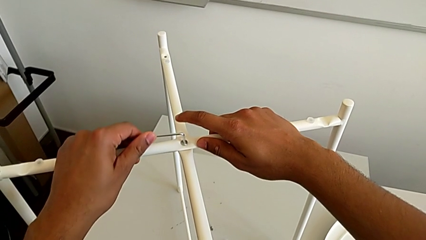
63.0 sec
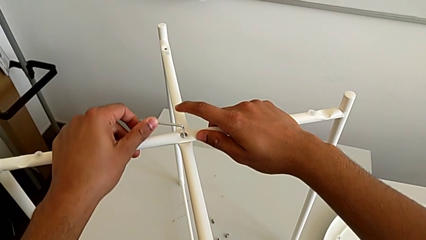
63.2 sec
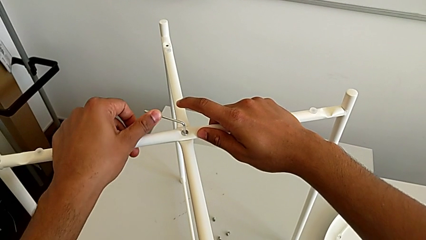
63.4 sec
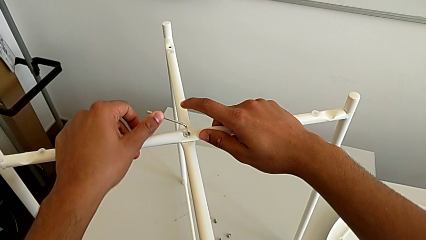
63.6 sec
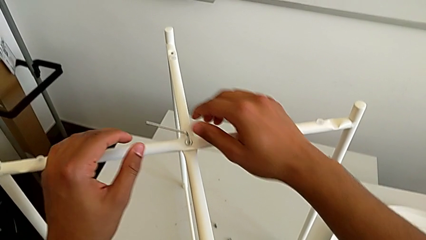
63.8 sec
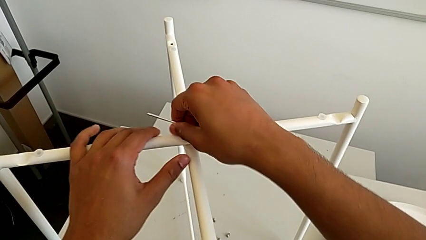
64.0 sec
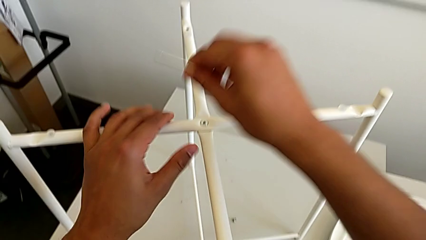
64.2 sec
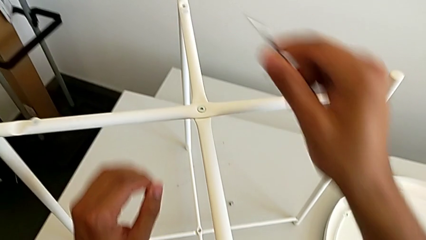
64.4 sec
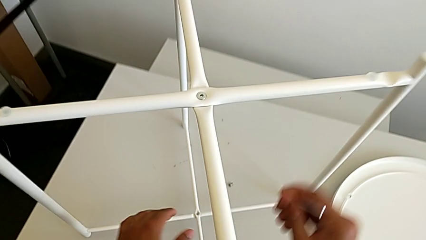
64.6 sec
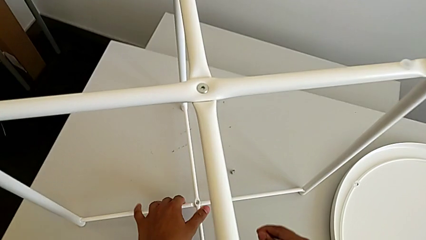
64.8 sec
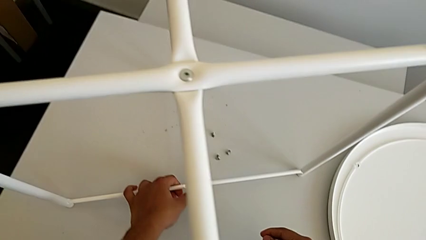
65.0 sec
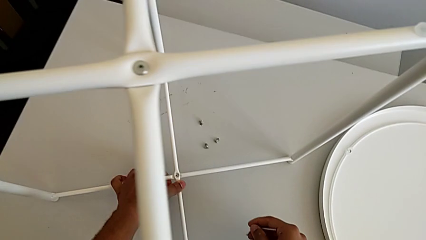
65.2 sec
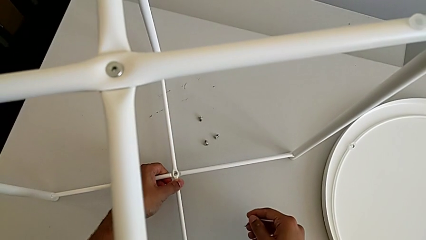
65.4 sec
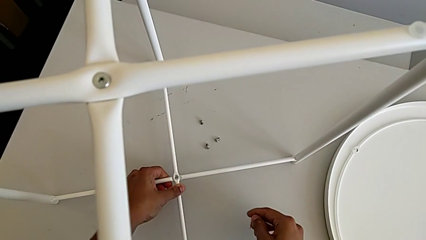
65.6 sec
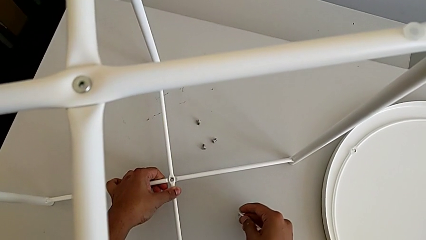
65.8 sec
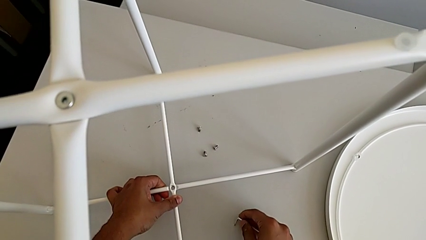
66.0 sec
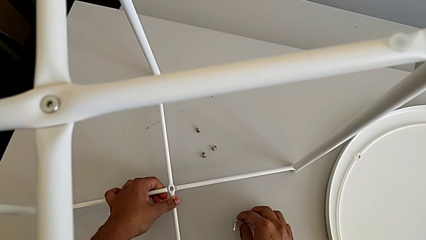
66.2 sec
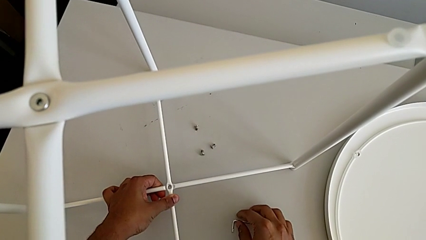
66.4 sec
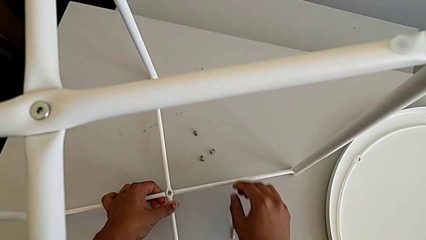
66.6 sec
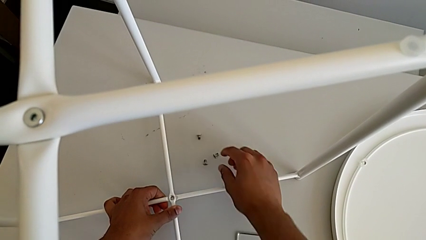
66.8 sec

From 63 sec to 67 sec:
The camera wearer is screwing the top hex socket head using an Allen wrench. They withdraw the Allen wrench and place it.

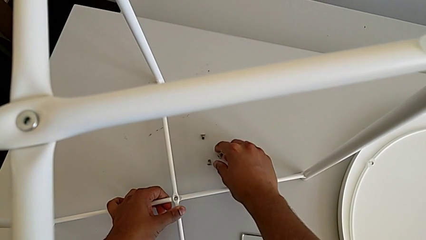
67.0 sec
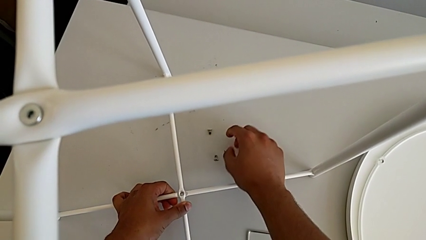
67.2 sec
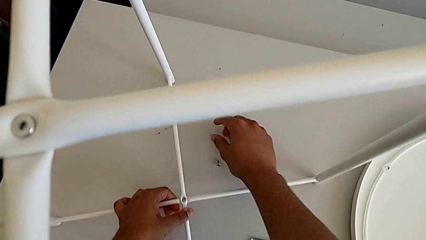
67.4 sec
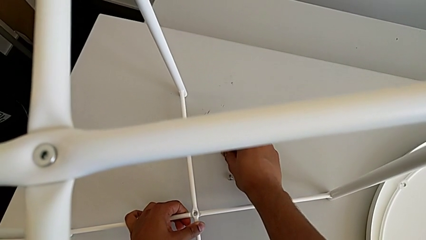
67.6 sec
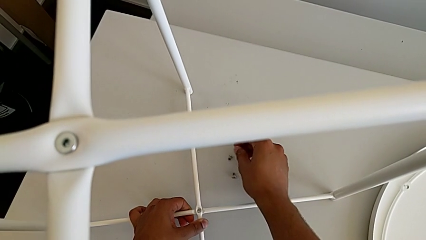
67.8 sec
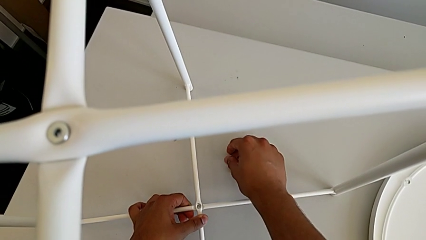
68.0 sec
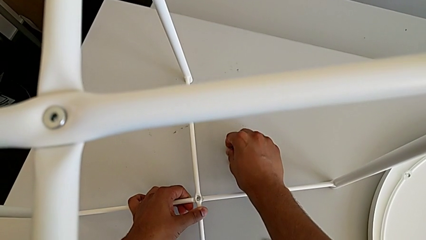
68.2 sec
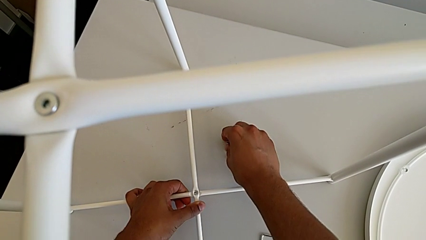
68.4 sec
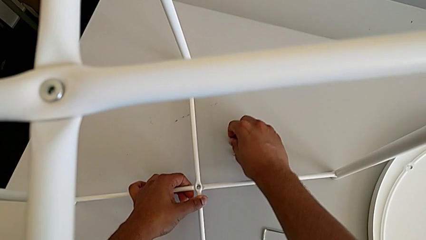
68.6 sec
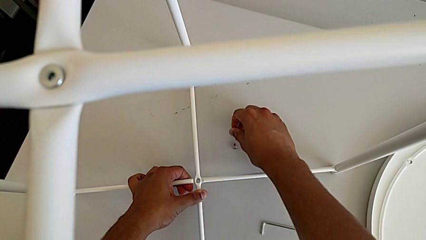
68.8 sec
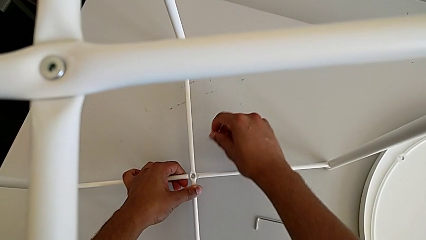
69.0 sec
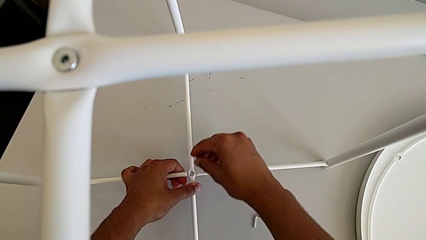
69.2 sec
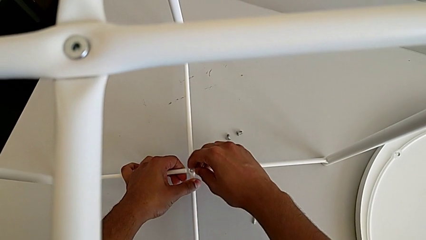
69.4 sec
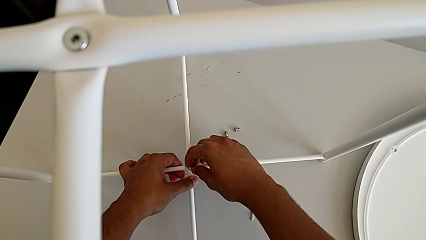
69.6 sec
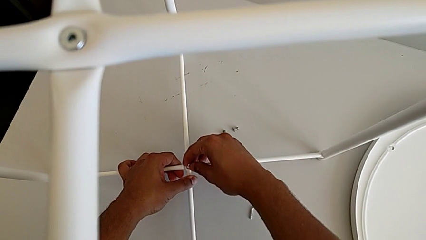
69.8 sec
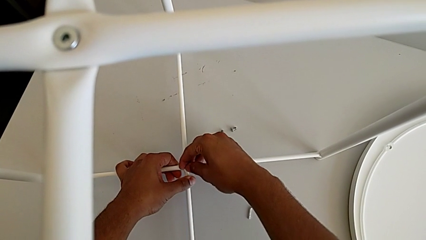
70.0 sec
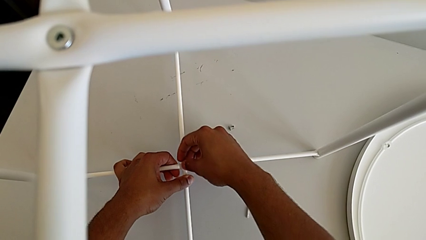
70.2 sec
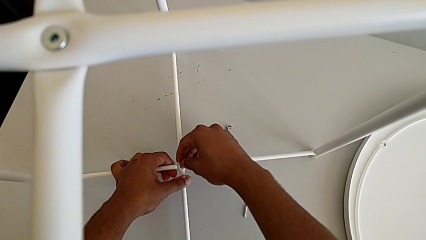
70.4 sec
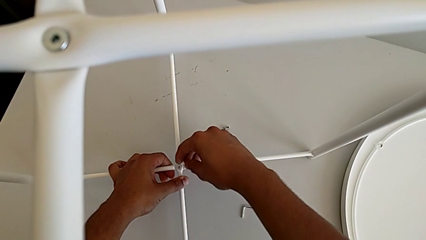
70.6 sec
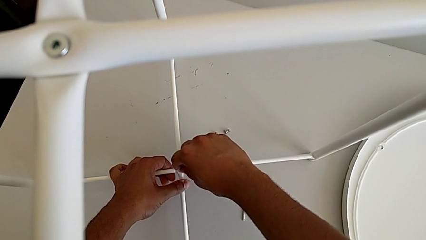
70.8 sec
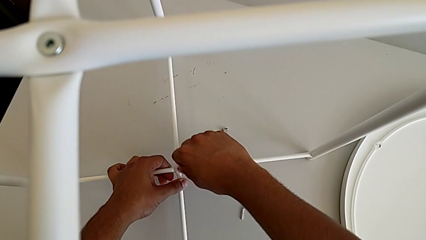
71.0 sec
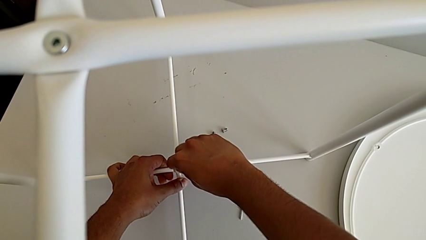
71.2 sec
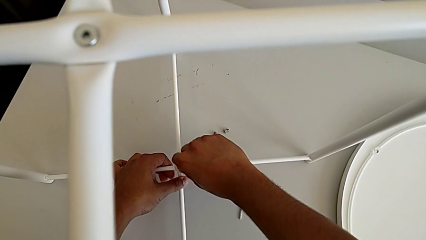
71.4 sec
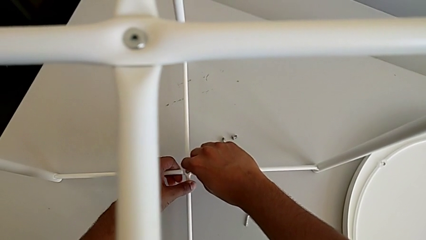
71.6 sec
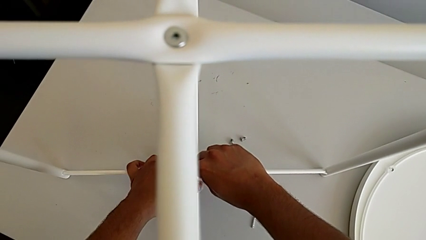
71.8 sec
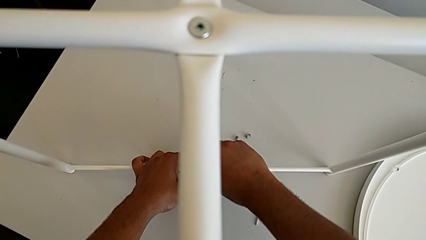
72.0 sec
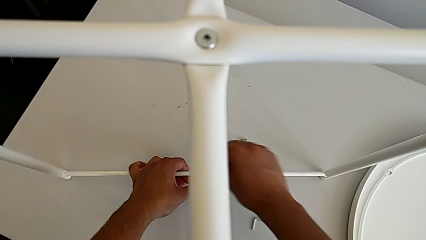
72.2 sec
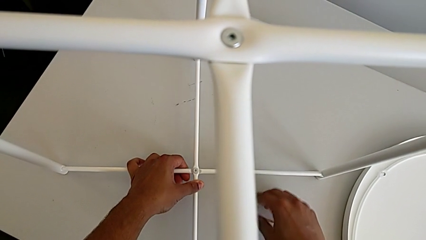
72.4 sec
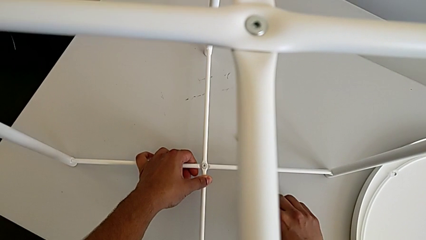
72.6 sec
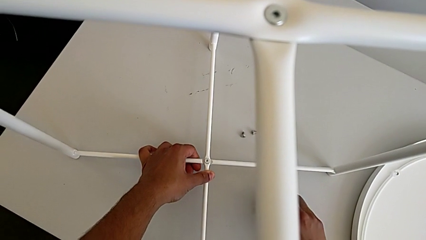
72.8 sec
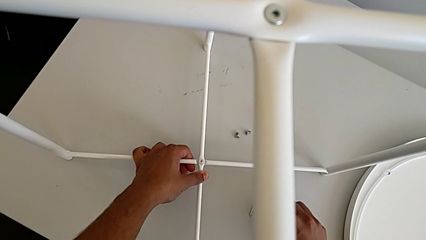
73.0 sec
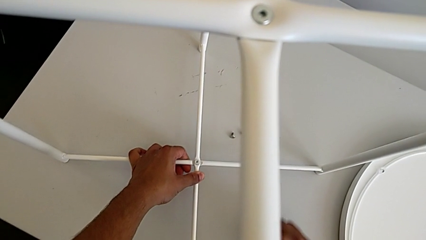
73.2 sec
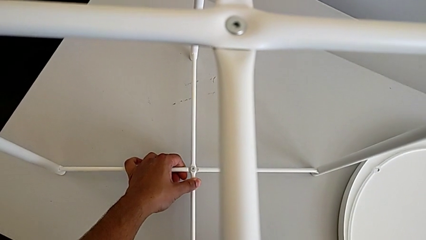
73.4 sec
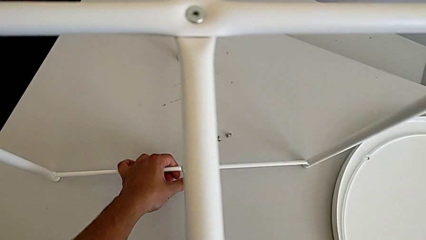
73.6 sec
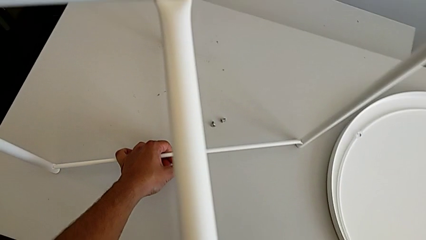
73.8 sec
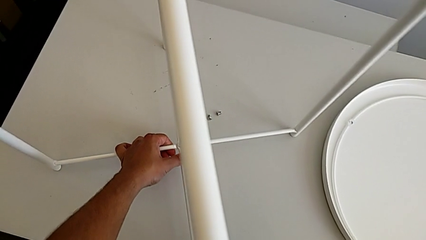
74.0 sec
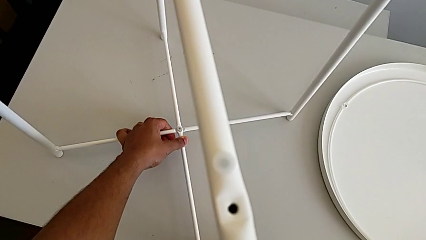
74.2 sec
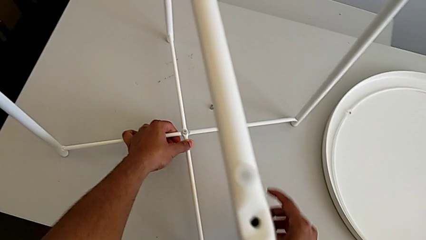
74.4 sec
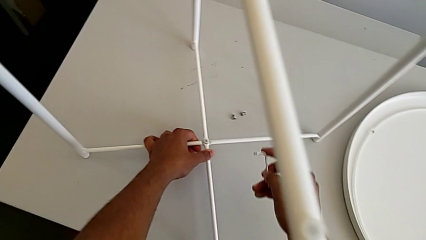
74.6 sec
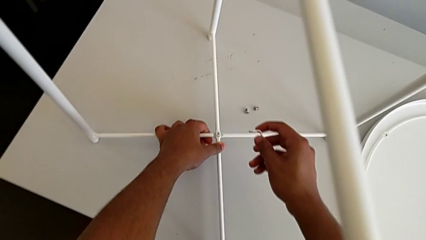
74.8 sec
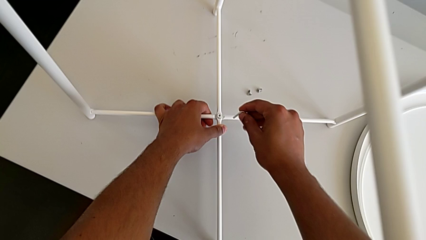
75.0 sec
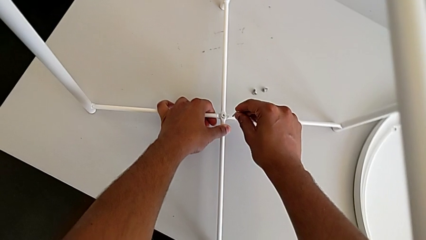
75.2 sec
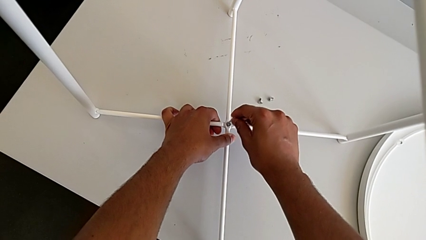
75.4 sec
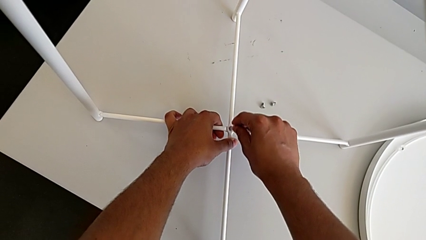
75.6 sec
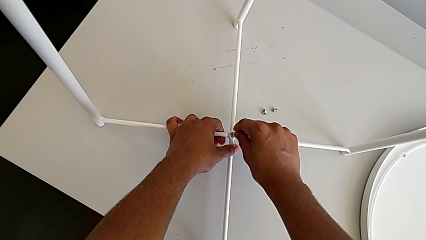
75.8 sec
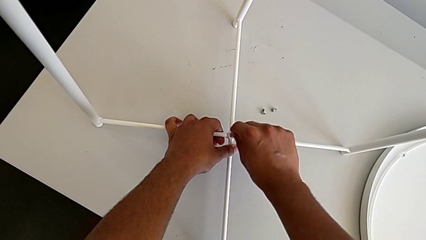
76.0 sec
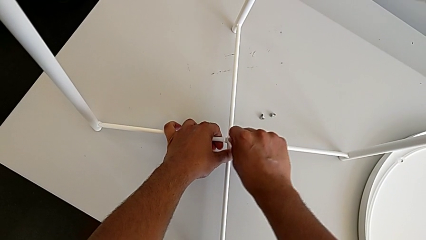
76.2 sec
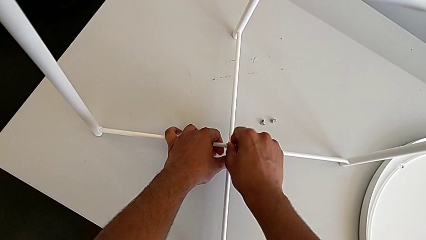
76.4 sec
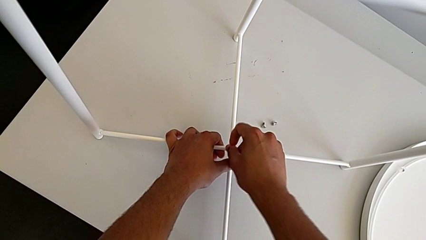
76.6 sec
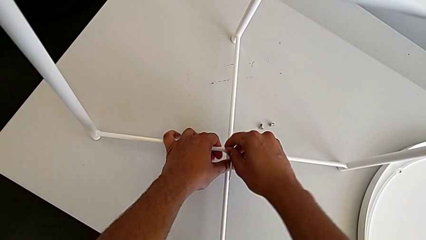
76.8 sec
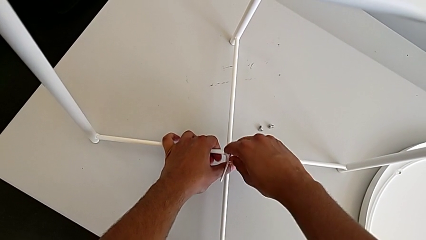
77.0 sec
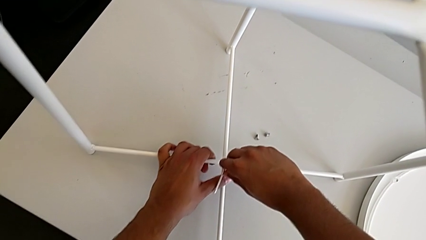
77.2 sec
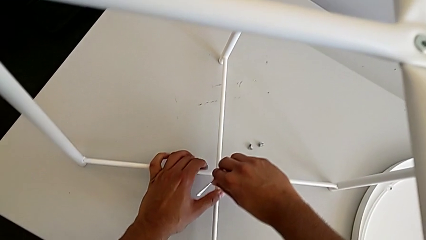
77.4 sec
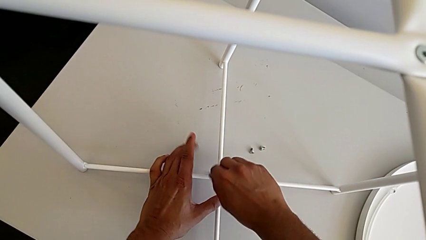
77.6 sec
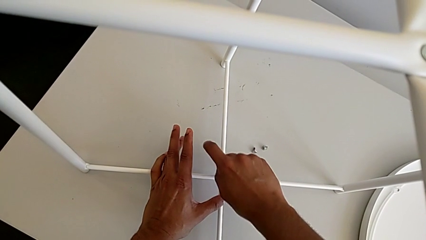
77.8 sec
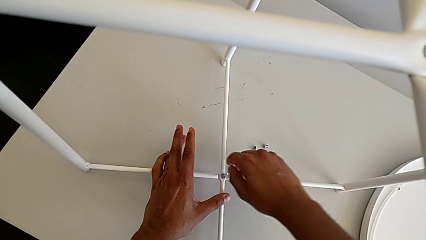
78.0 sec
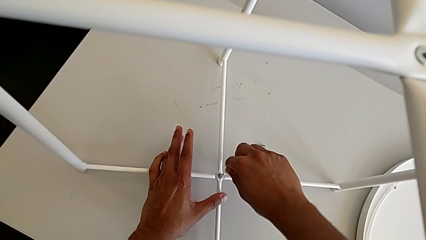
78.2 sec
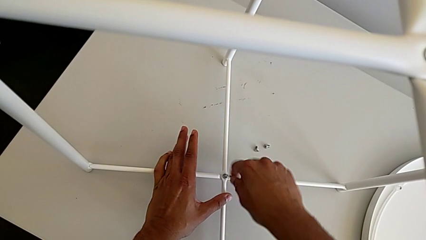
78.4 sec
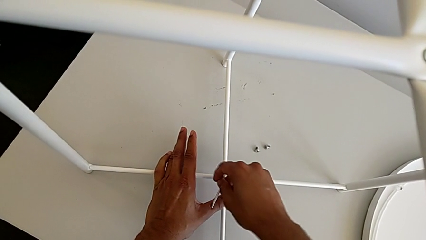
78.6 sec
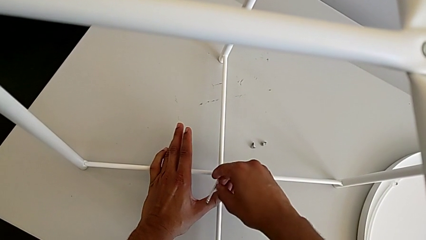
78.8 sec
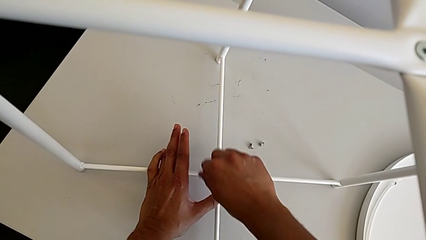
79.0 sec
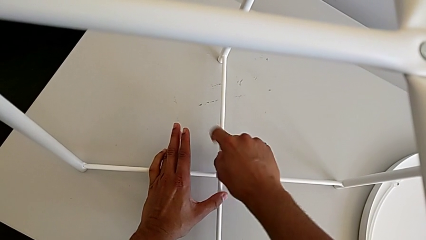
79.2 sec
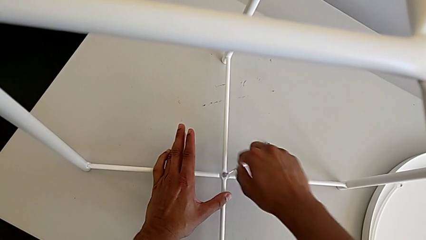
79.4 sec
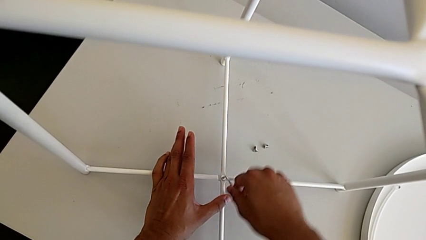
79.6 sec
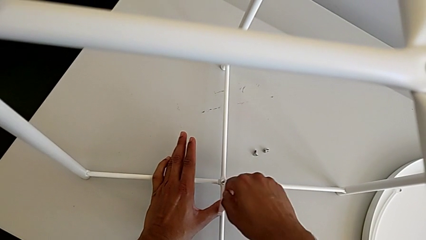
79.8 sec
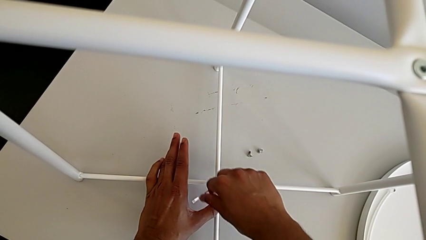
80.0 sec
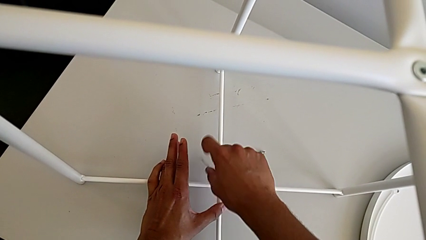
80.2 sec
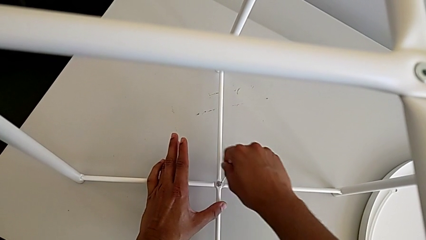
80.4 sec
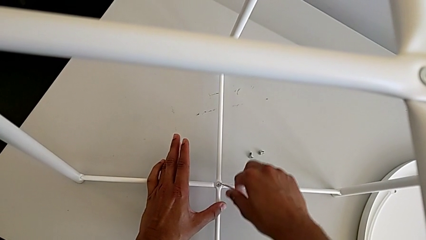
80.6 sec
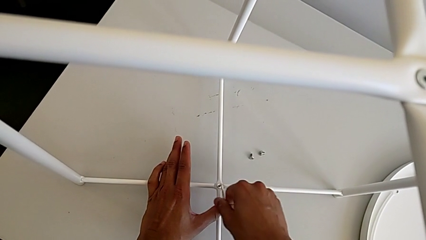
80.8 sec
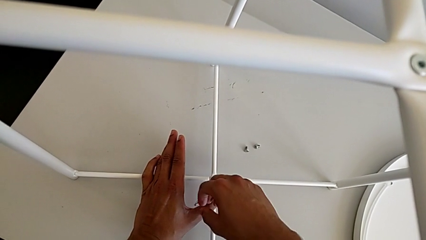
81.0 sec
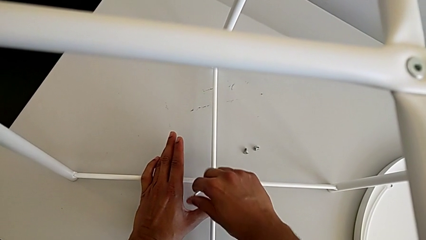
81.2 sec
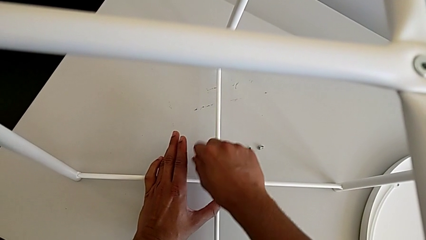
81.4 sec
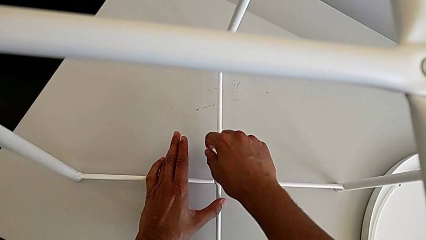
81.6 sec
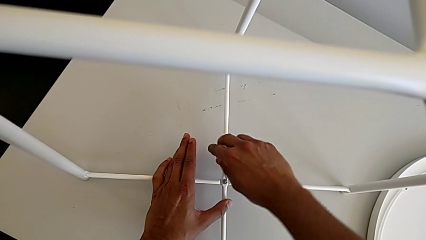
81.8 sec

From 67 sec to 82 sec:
The camera wearer is screwing the bottom hex socket head of the legs using an Allen wrench. They grab the hex socket head, insert it, screw it, grab the Allen wrench, insert it and begin to screw the hex socket head.
